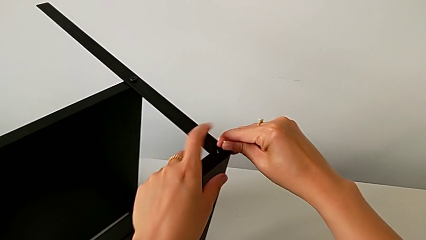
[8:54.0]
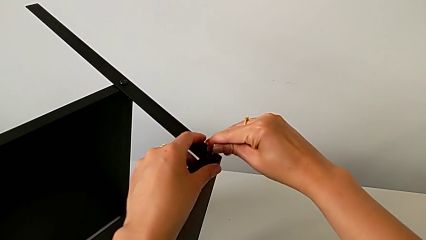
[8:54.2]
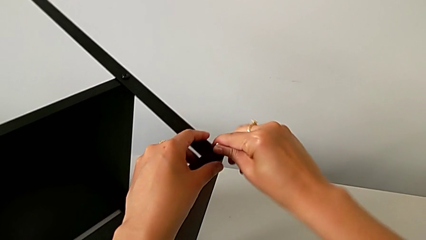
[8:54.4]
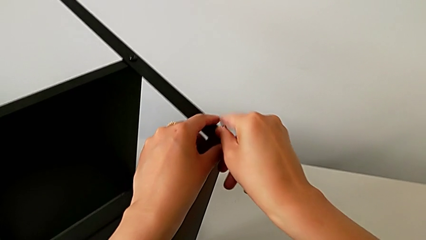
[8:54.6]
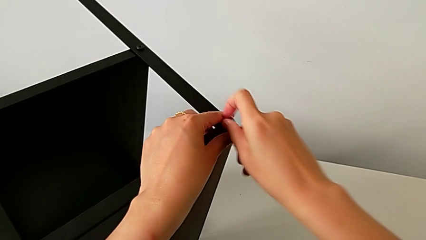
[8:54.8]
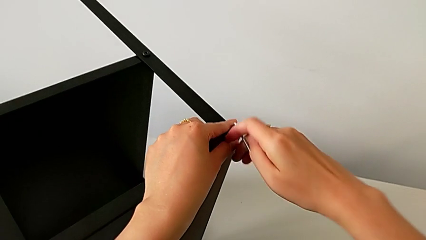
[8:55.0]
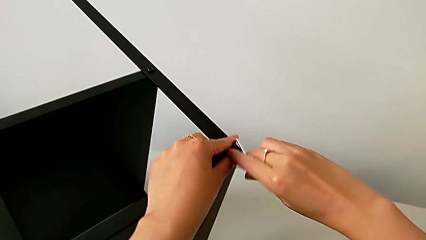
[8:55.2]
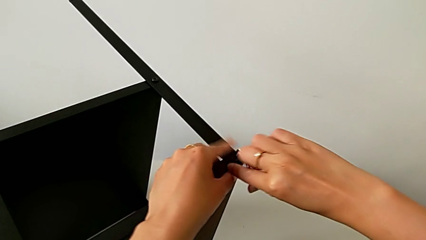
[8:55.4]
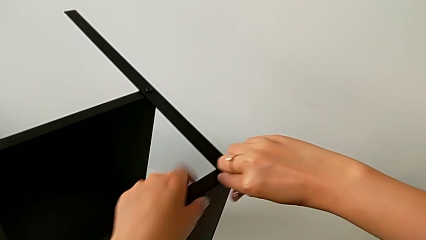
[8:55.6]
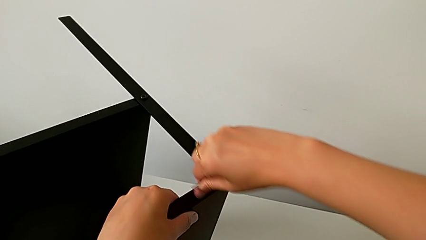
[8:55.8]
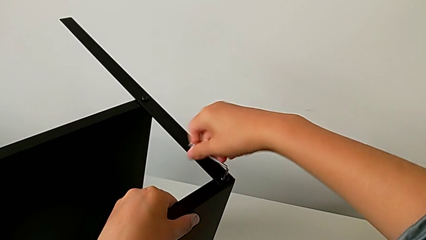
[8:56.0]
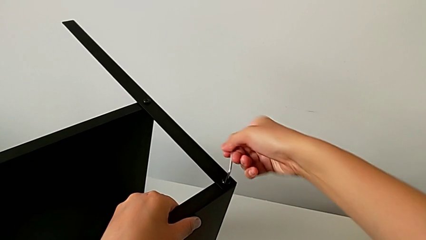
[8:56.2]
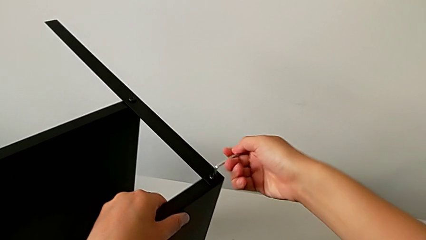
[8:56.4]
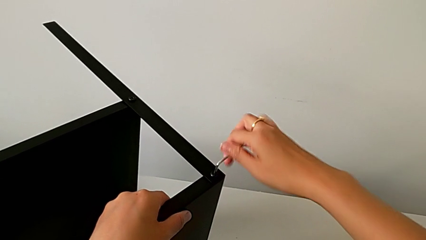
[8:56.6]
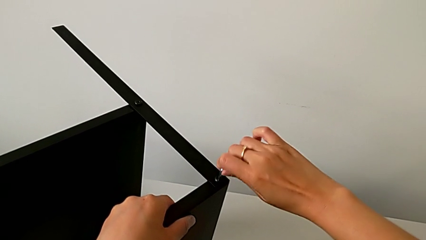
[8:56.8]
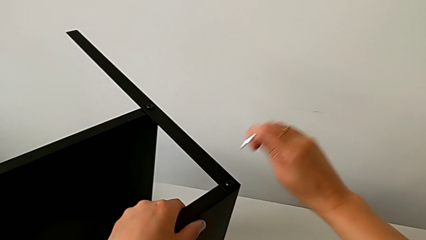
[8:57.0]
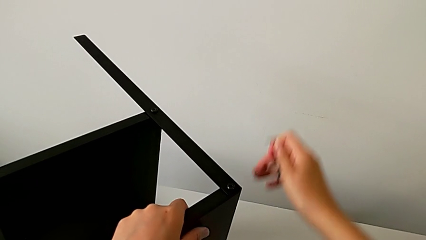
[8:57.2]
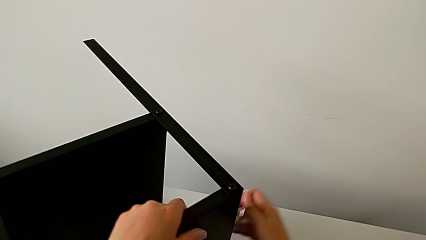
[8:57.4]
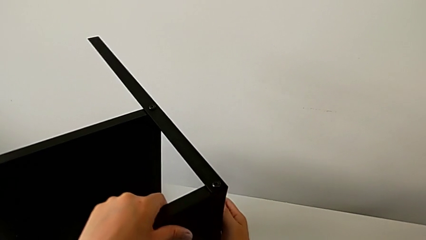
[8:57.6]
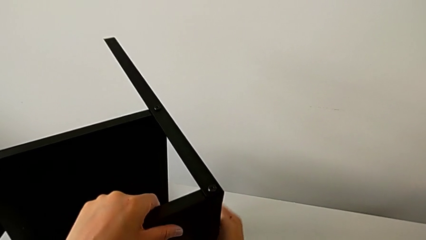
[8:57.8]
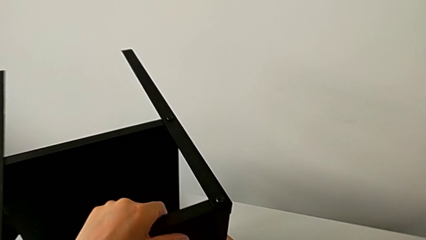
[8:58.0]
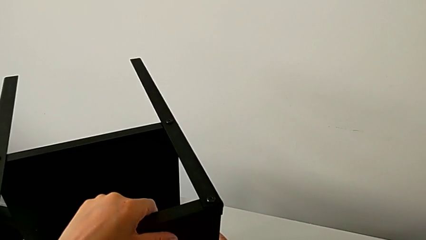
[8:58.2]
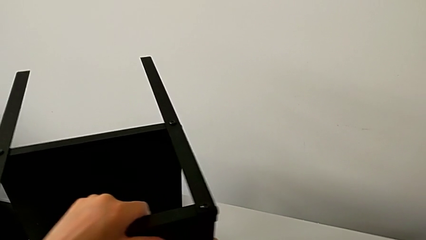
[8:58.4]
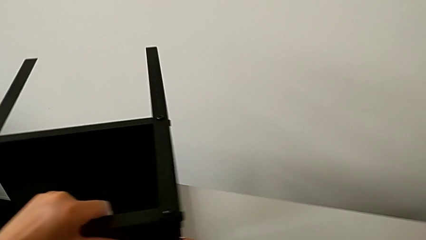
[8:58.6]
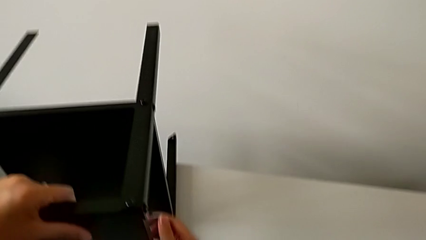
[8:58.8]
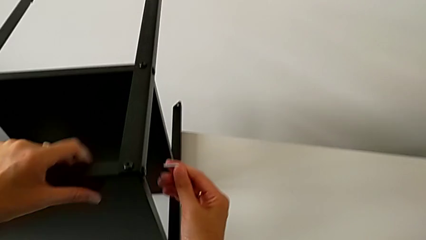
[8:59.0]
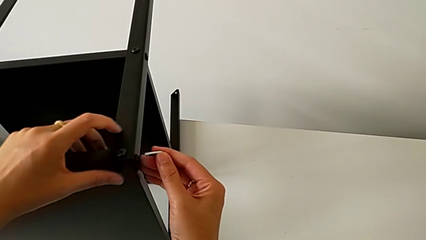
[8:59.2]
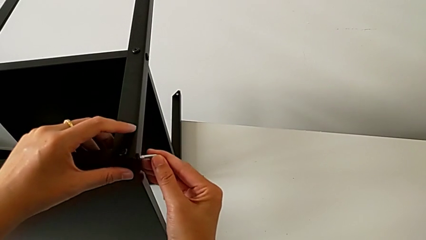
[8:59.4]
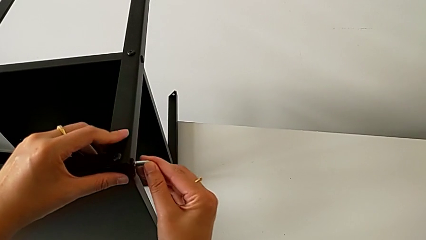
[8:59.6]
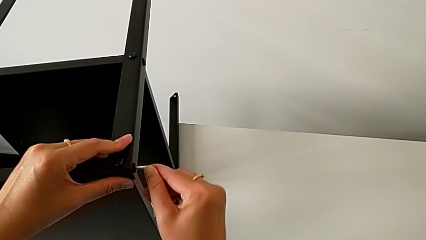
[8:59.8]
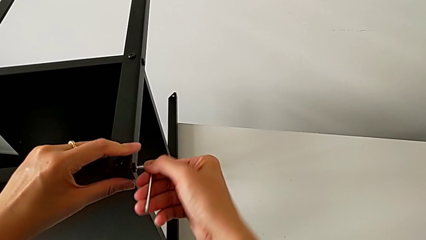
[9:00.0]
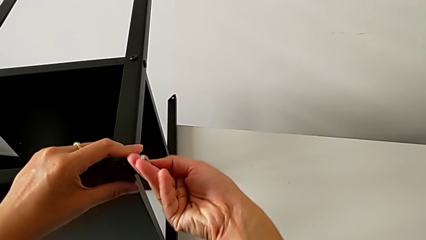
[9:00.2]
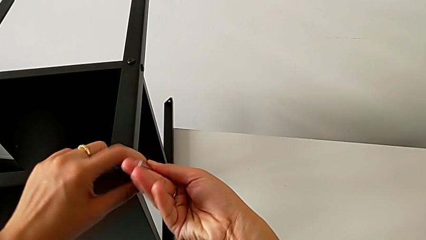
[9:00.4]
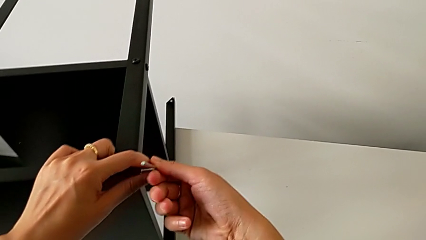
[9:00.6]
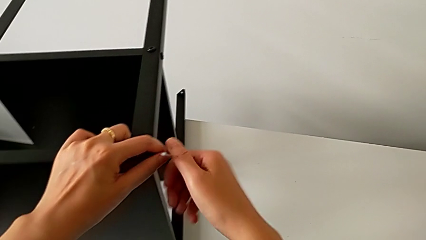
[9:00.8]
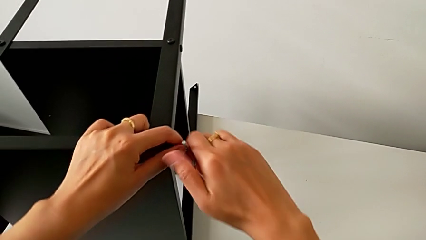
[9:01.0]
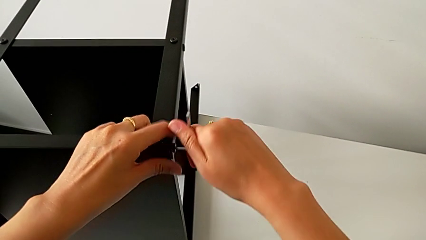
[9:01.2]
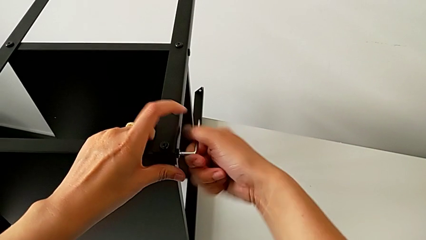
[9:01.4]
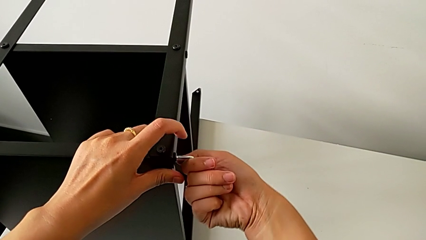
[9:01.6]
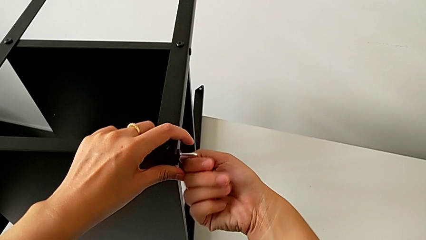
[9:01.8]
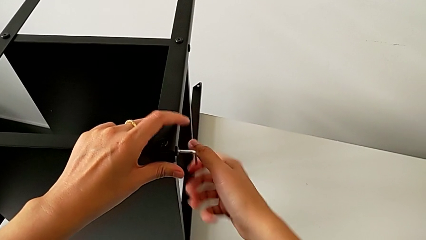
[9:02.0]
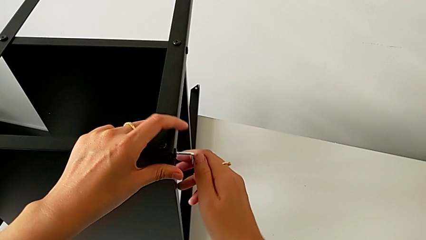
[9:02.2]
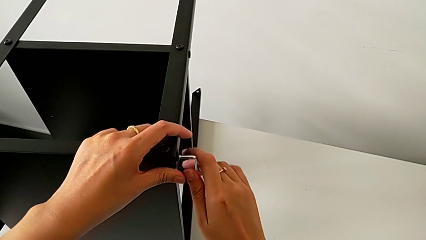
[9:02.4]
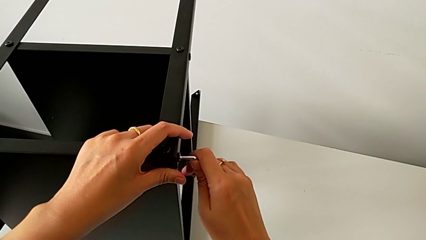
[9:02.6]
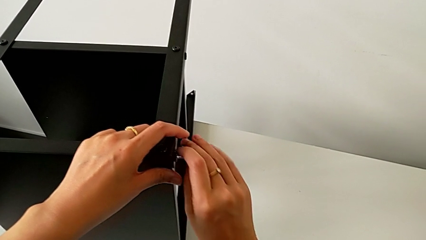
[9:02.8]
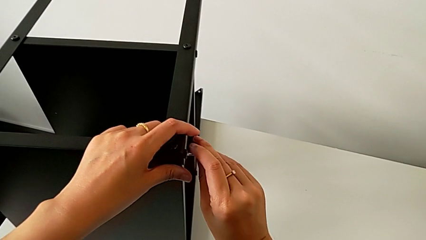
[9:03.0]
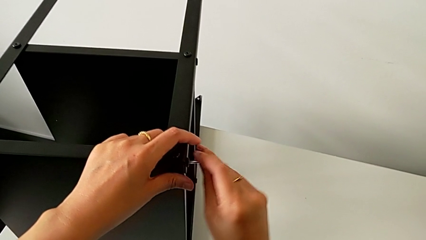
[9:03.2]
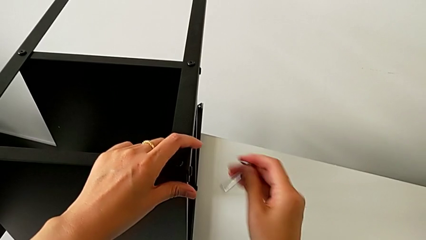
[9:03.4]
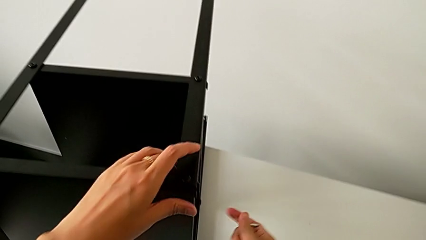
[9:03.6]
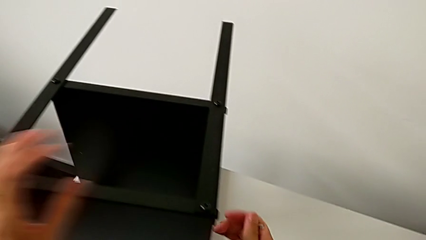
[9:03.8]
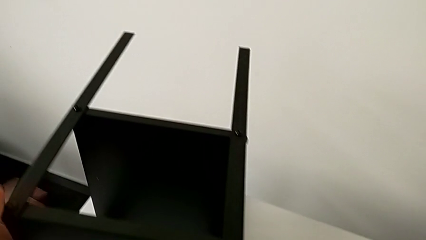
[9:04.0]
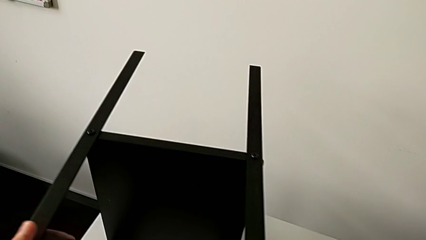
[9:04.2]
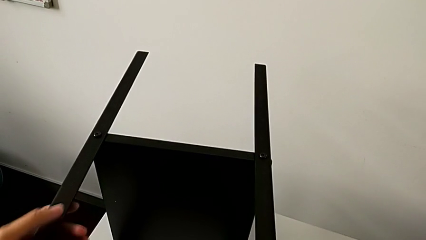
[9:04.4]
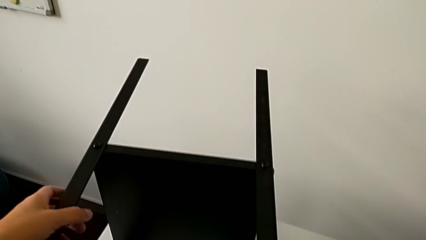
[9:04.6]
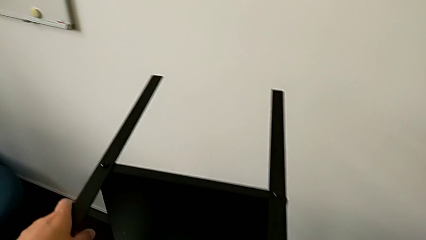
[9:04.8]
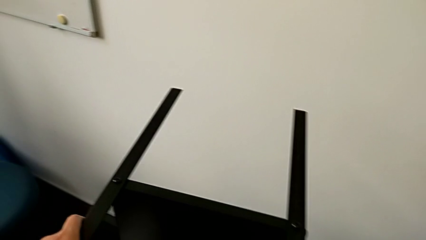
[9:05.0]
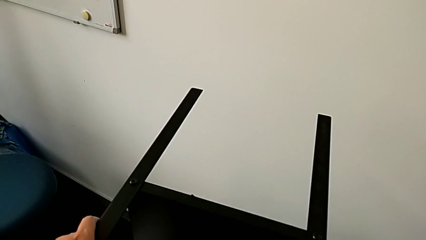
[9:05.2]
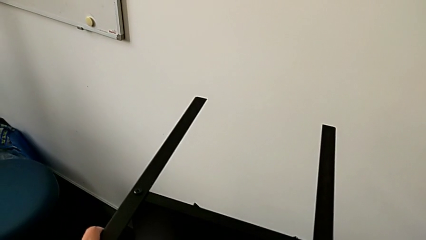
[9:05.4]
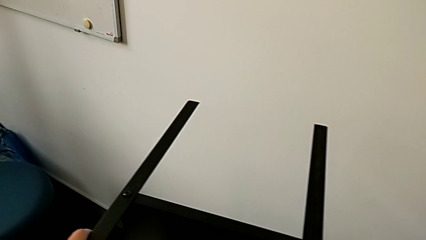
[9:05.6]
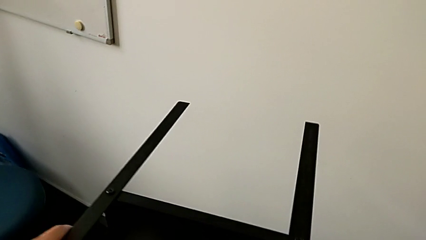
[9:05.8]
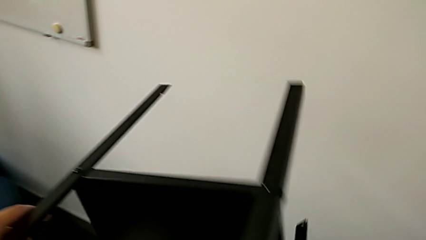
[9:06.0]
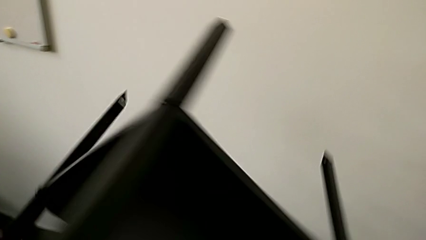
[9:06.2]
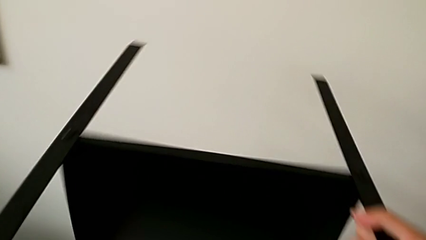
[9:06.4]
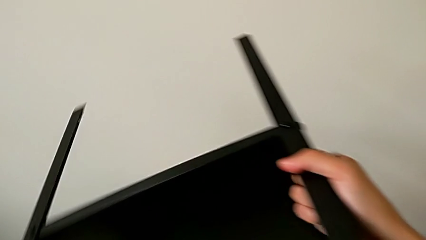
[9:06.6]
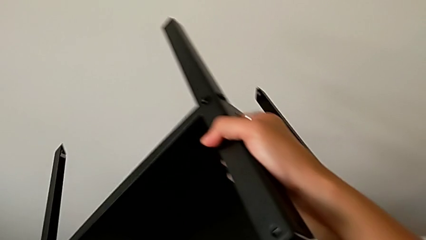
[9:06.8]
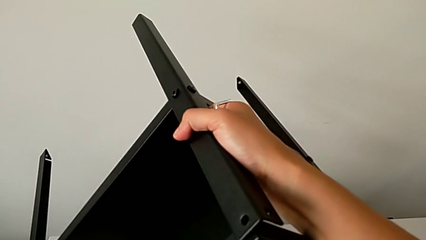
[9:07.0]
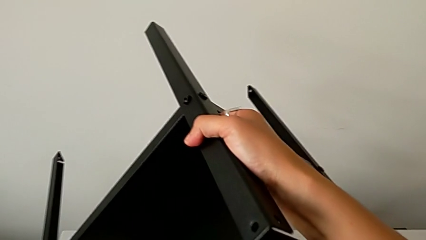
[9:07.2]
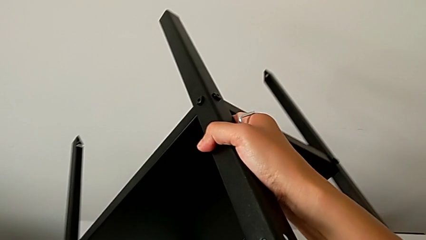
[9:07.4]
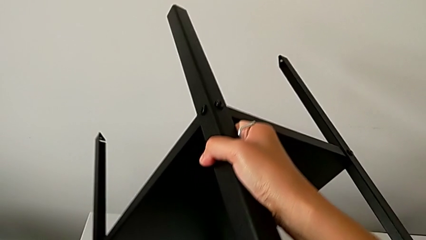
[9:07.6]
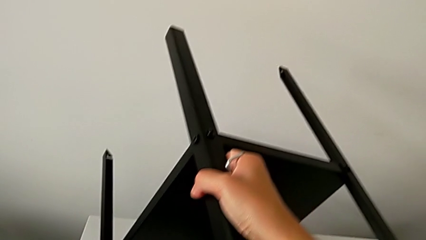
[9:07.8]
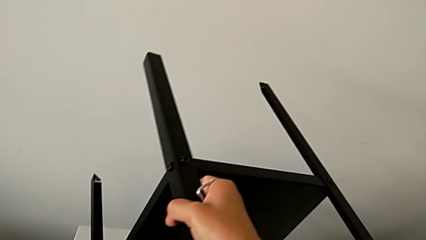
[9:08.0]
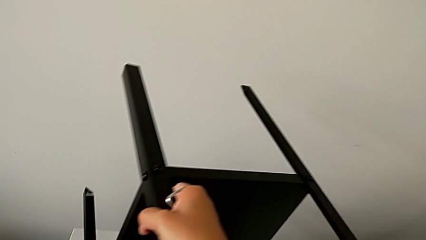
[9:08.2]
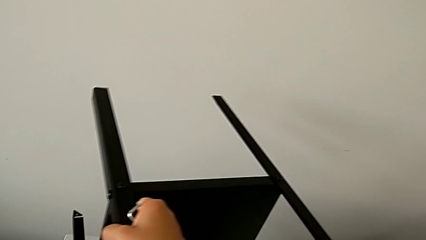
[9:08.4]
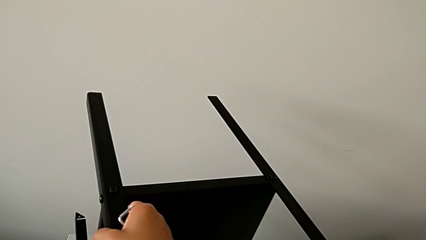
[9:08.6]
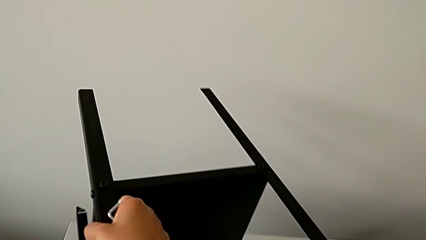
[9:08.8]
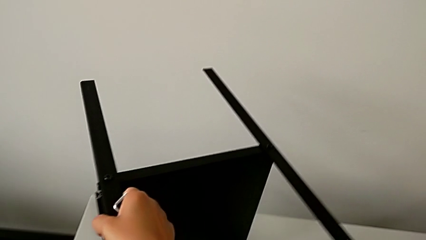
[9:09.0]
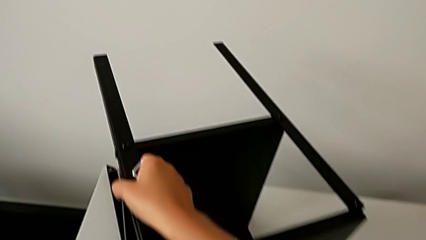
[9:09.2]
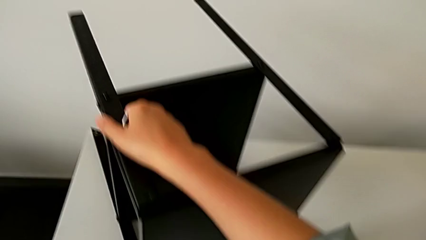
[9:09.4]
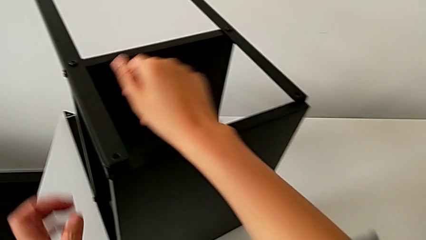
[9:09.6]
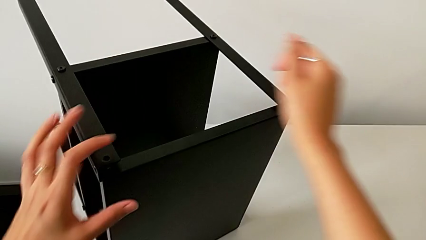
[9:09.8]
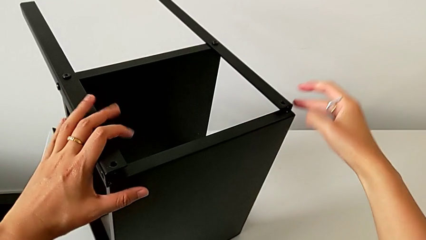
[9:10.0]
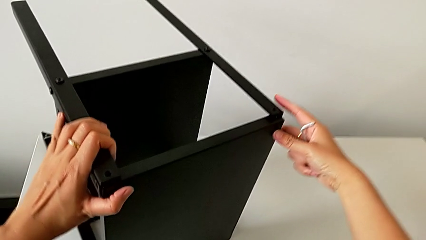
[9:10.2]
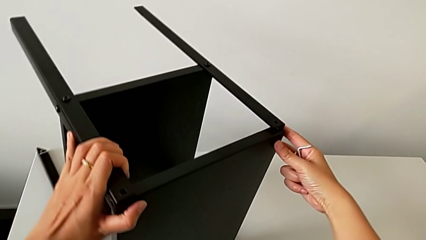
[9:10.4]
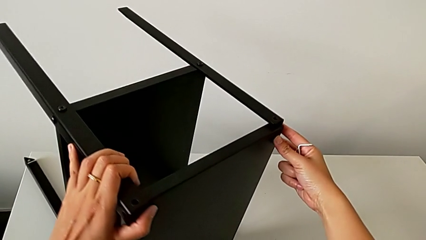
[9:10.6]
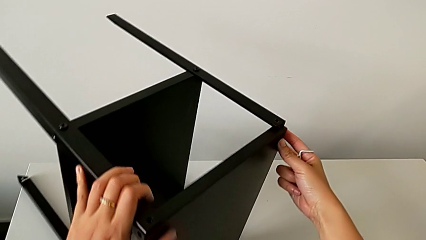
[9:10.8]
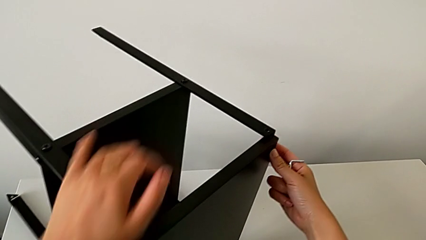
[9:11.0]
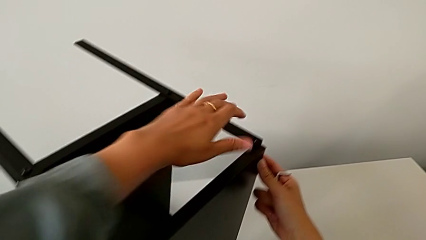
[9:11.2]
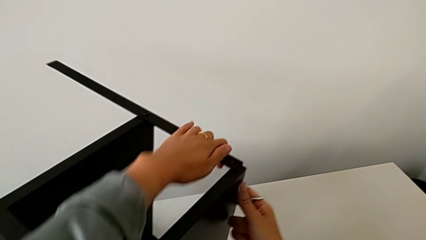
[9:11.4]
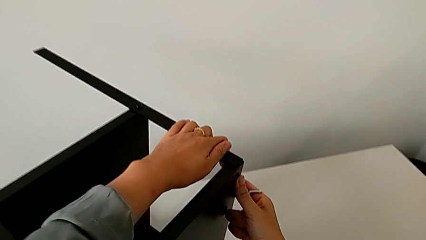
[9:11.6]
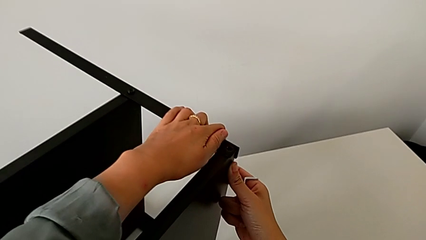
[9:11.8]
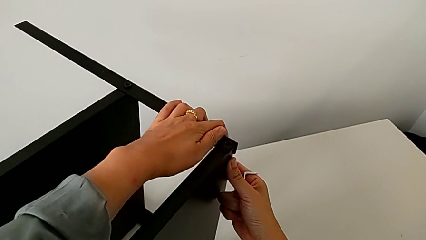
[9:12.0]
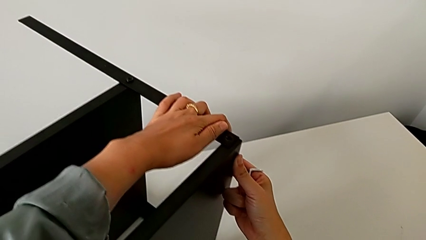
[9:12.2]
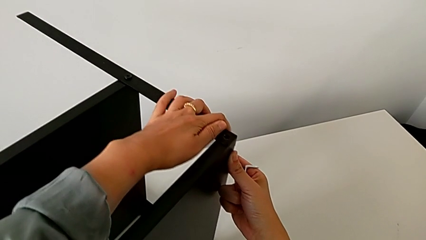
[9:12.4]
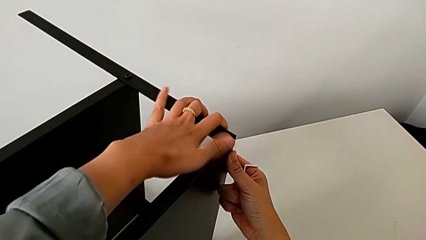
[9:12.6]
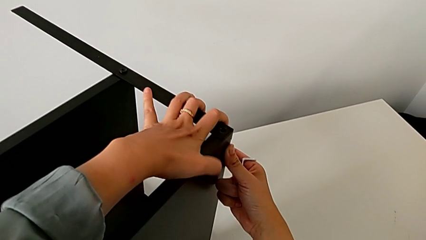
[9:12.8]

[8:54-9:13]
The camera wearer is assembling the third leg onto the top tray. They insert the Allen wrench, screw the hex socket head, withdraw the Allen wrench, grab the nightstand, slide it, insert the Allen wrench, screw the hex socket head, withdraw the Allen wrench, grab the nightstand, rotate it, approach it, slide it and align the top tray.
